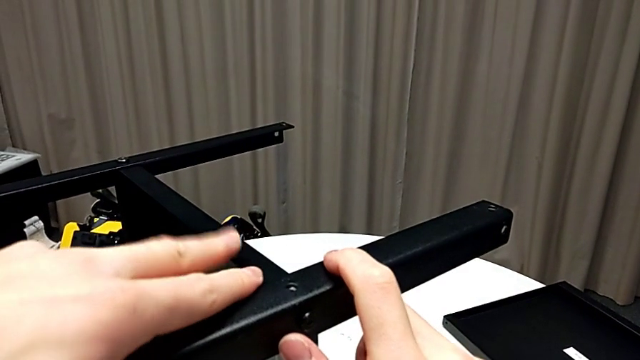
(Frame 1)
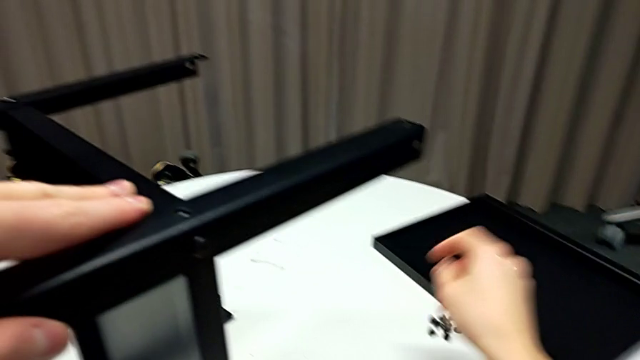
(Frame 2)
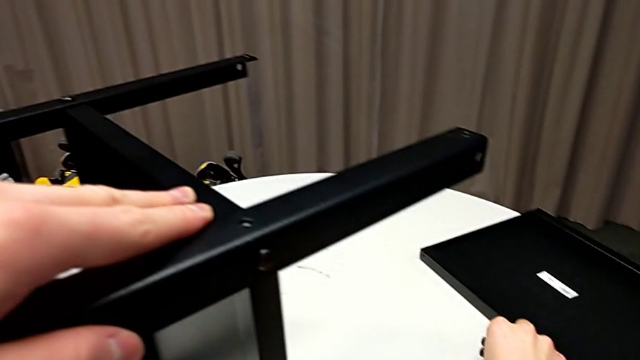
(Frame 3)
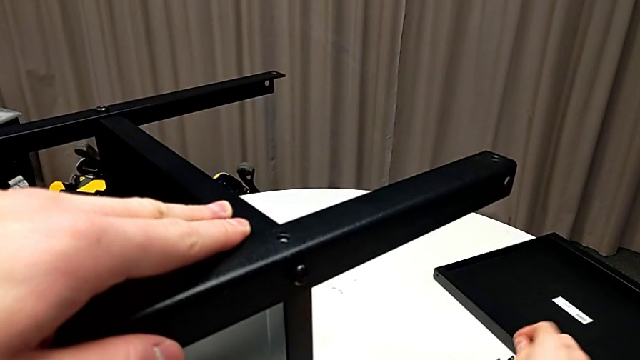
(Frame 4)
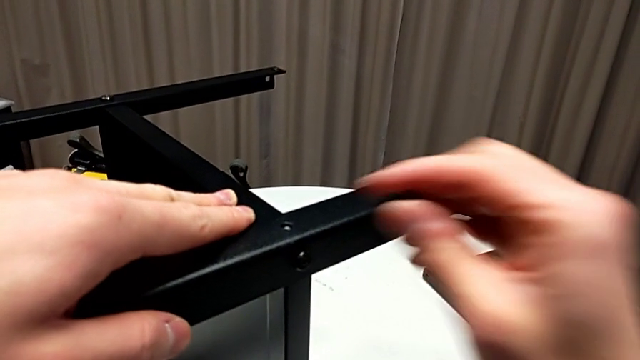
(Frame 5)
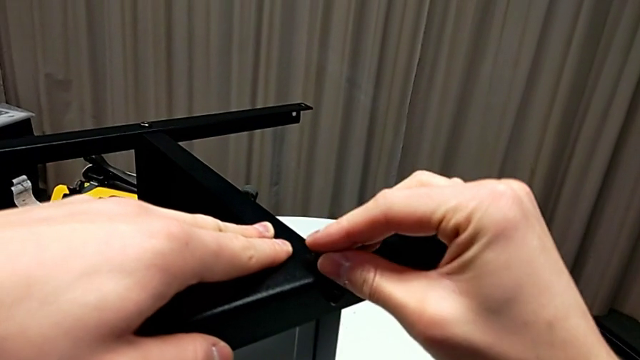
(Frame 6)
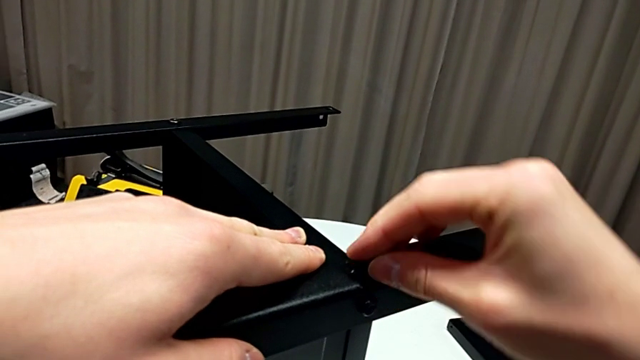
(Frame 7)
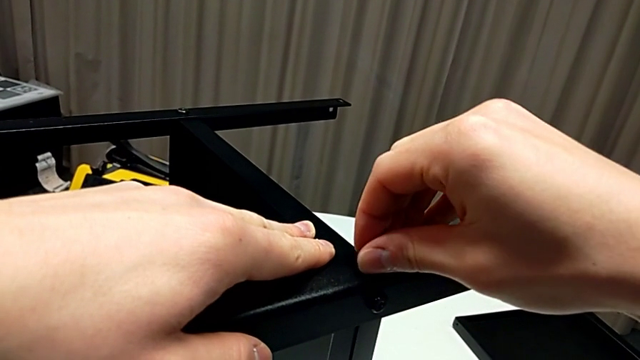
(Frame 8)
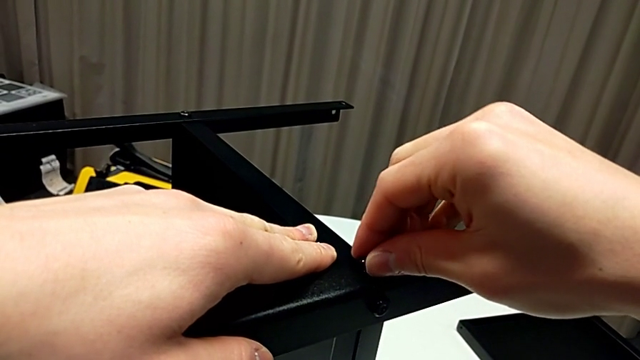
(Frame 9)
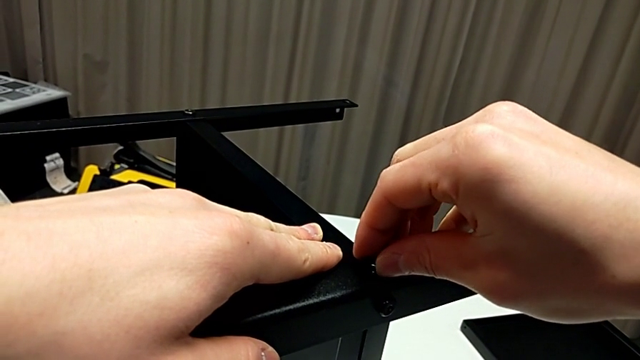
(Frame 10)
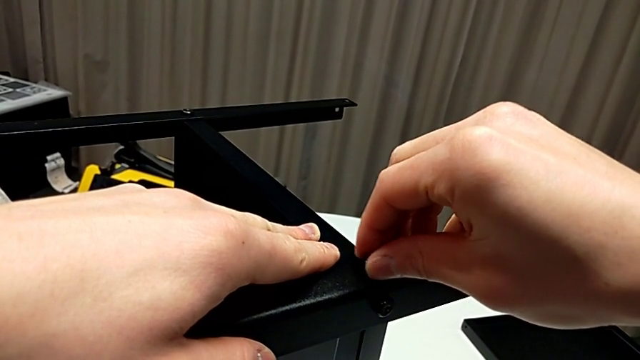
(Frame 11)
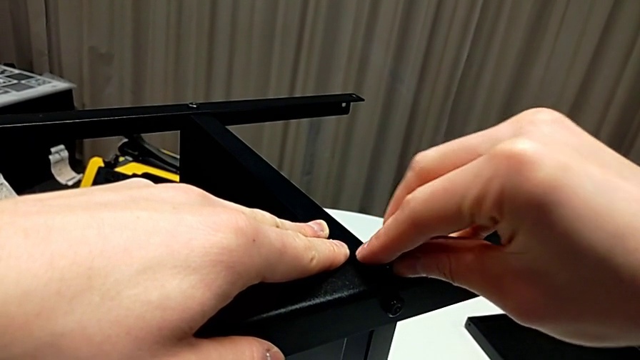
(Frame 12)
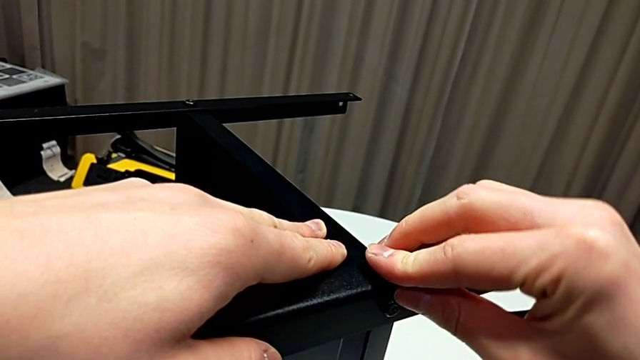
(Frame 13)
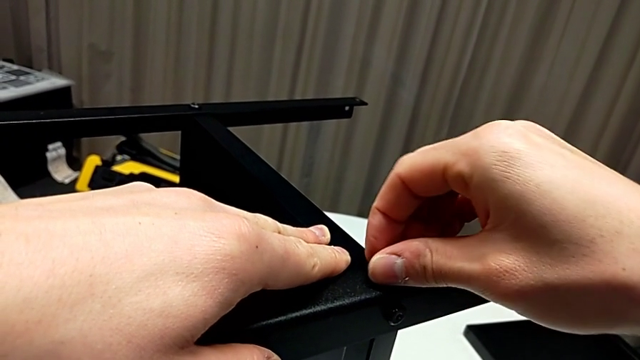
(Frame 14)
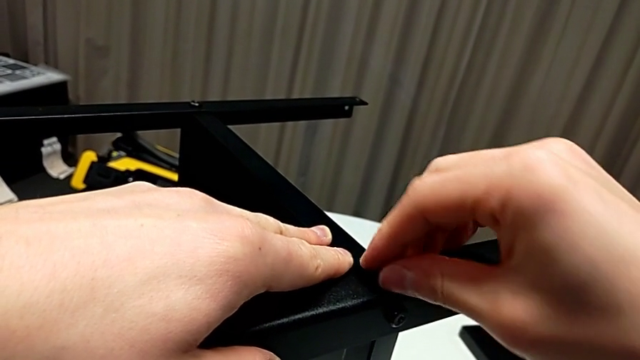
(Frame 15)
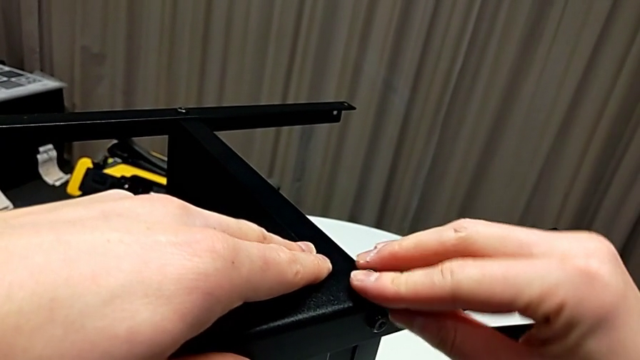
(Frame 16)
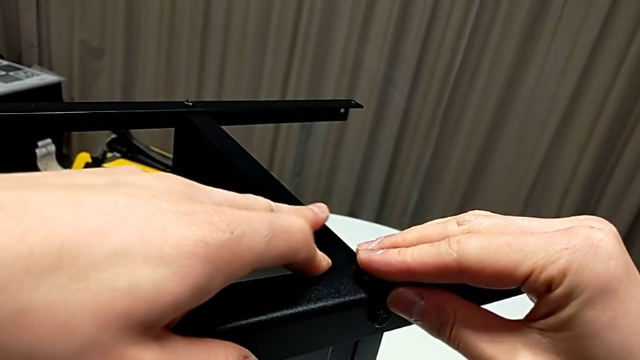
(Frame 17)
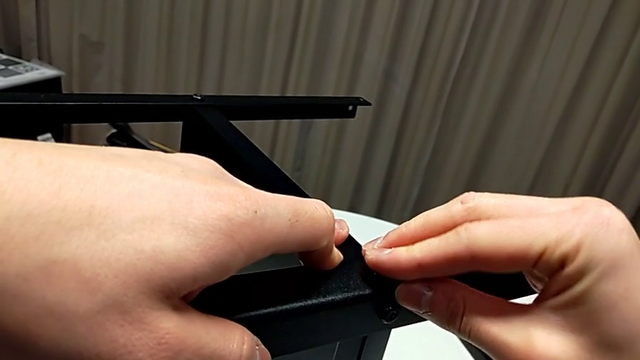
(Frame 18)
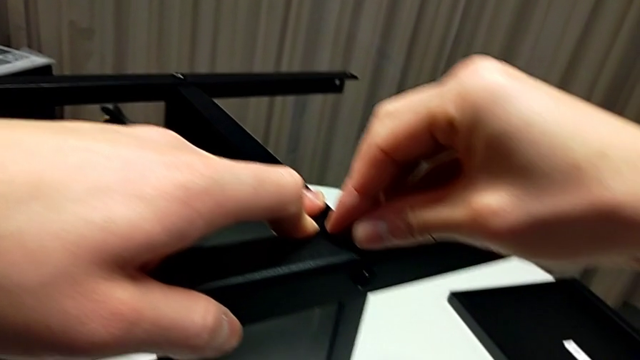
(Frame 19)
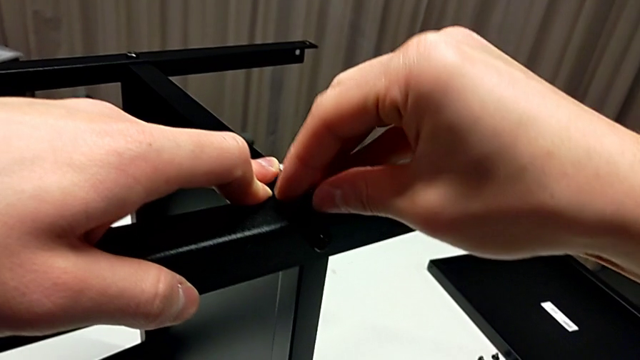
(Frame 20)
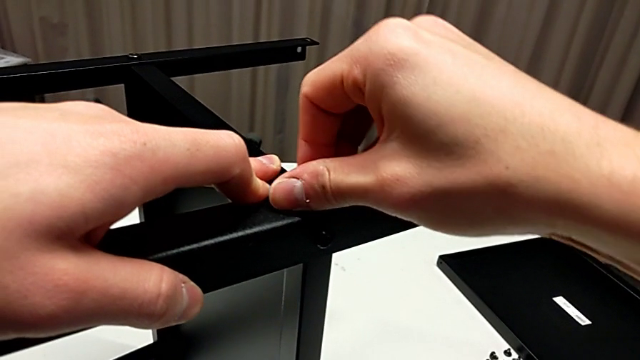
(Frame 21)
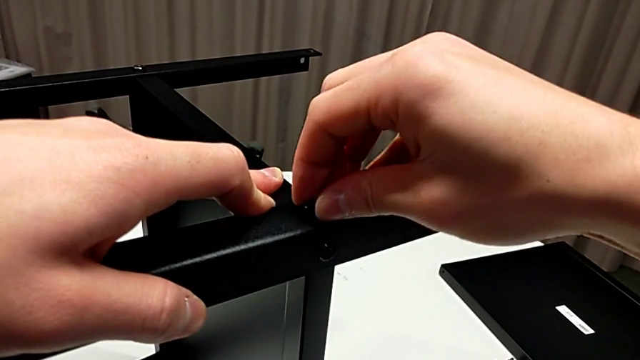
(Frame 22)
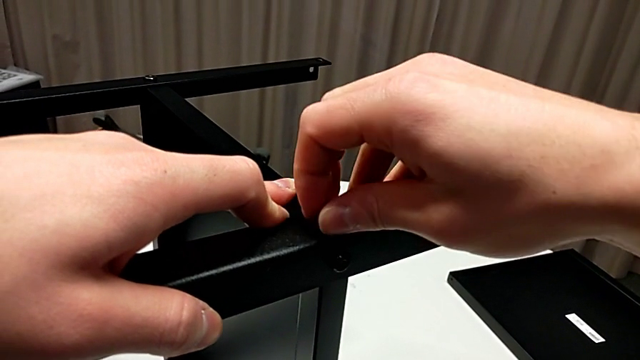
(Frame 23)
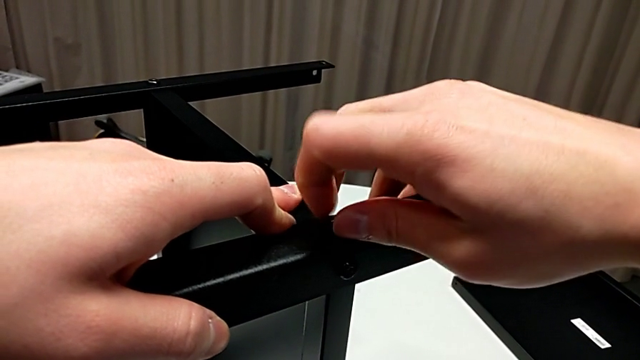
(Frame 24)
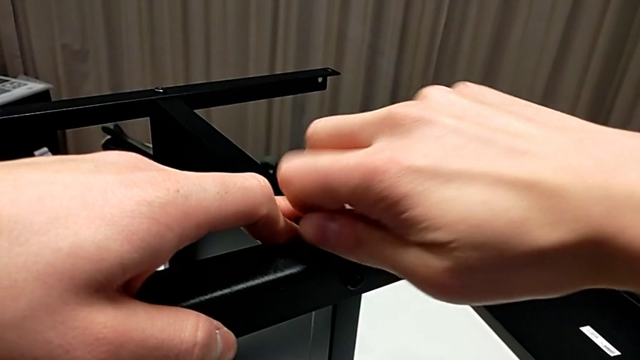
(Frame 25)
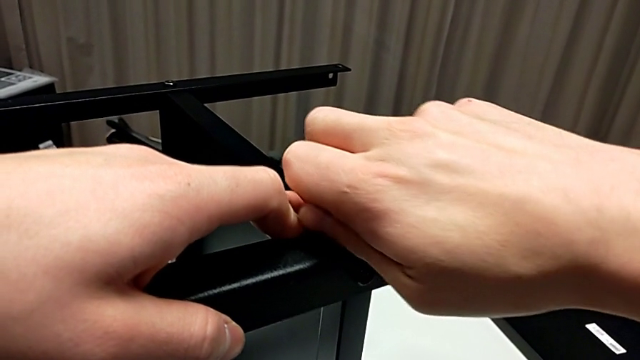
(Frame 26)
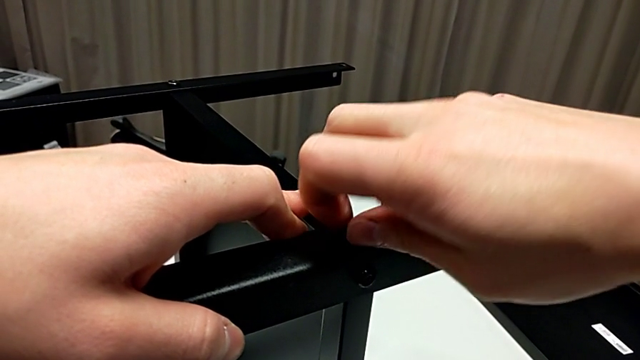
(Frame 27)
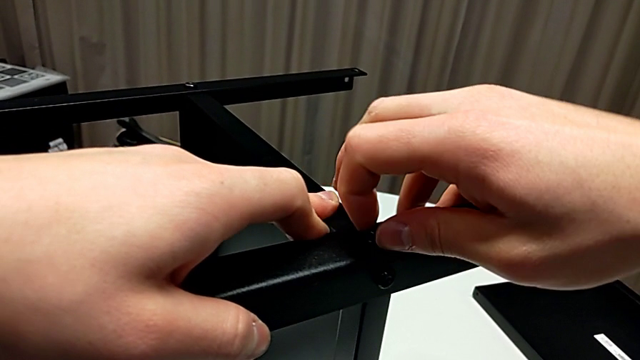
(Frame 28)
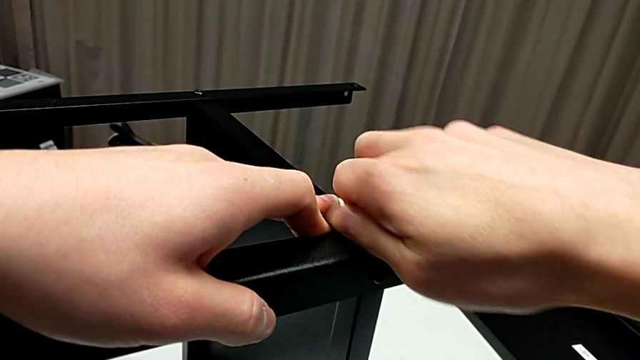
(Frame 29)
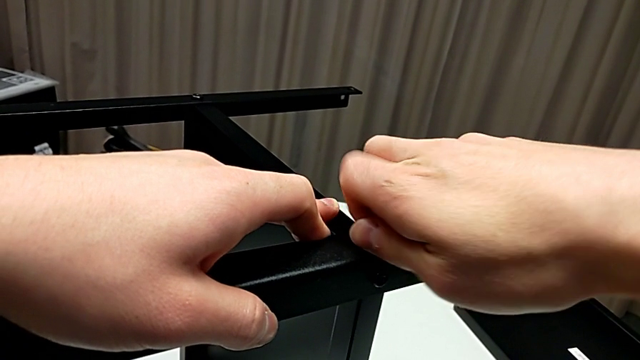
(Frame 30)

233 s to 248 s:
The camera wearer is assembling the fourth leg to the shelf. They approach the hex socket head, grab it, insert it and begin to screw it.

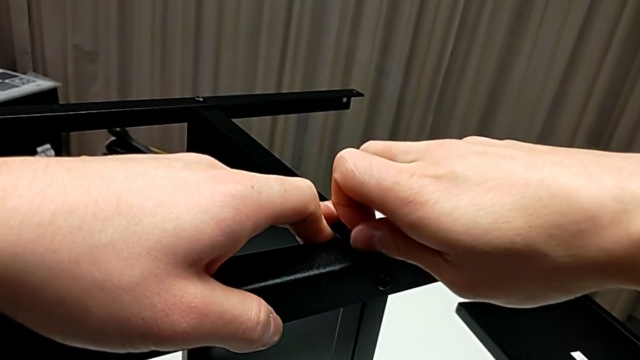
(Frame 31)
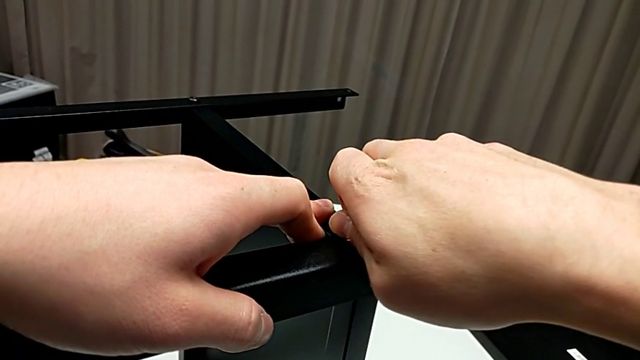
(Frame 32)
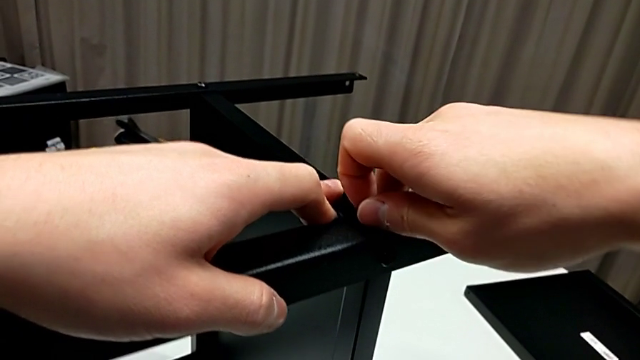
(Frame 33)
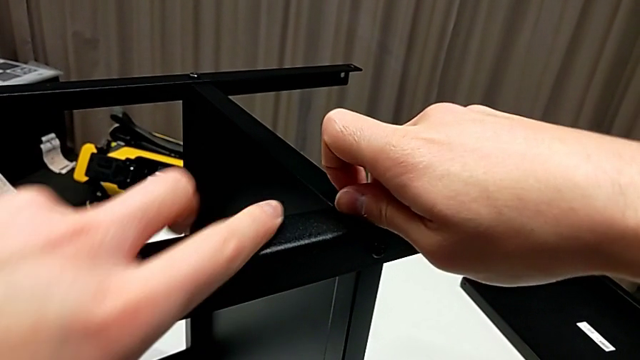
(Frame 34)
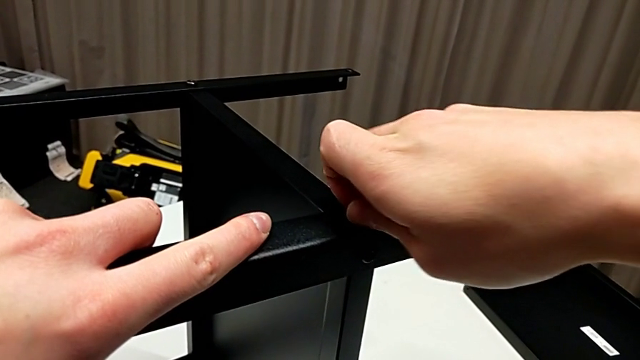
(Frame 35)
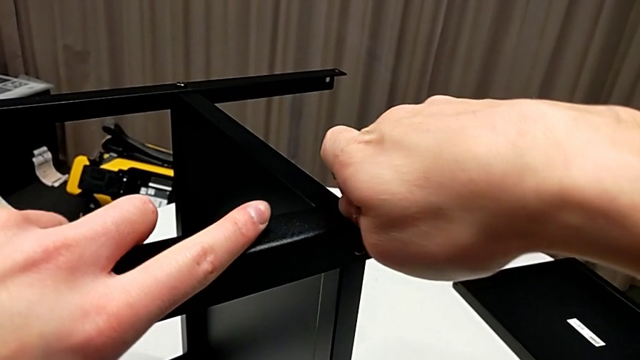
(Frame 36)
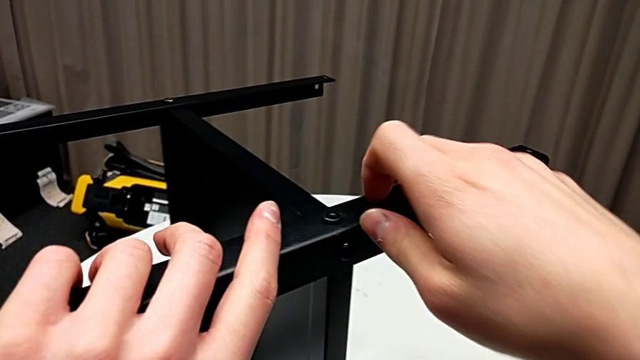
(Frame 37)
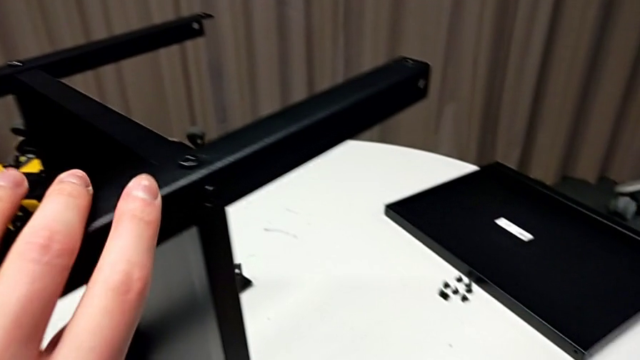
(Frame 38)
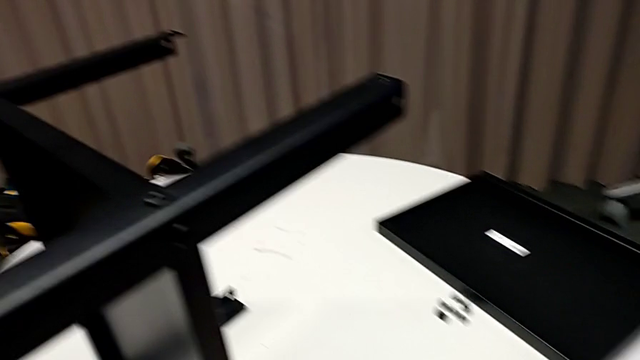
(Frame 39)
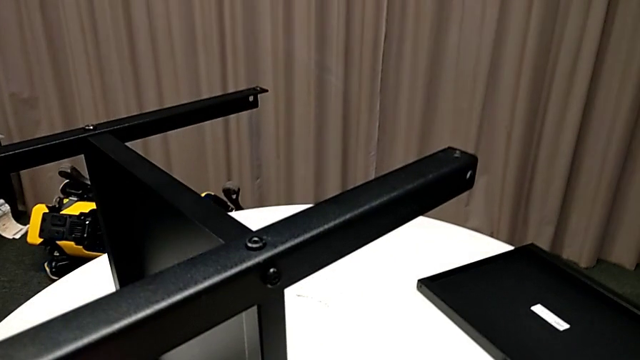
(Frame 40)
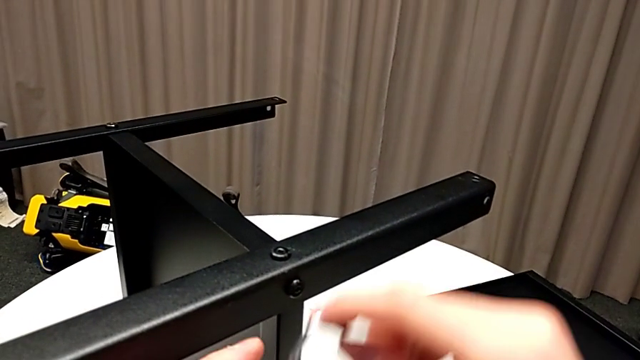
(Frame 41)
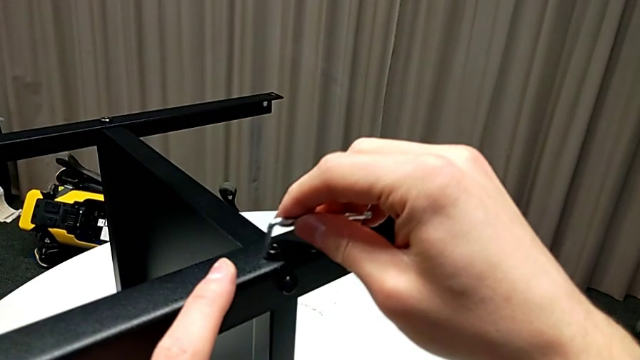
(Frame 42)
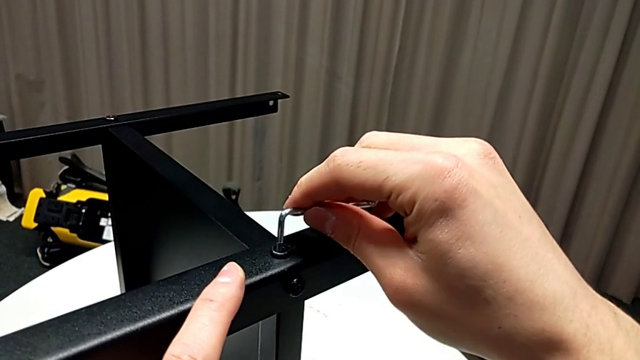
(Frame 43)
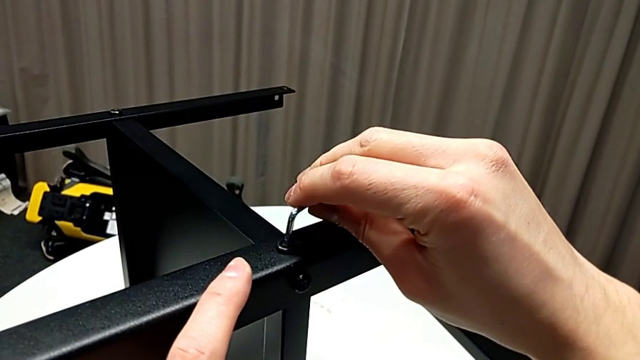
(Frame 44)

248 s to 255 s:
The camera wearer is assembling the fourth leg to the shelf. They keep screwing the hex socket head, grab the Allen wrench and insert it.
